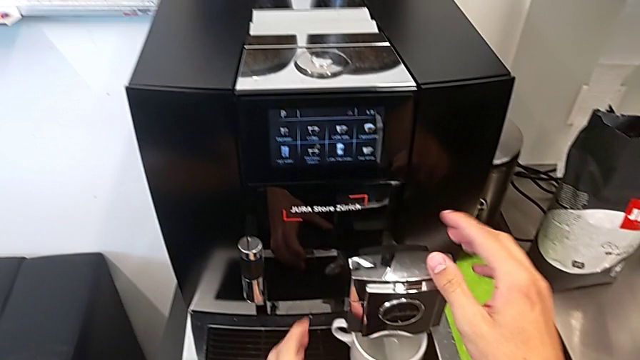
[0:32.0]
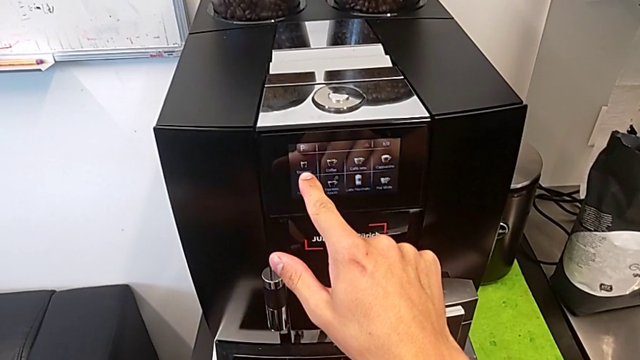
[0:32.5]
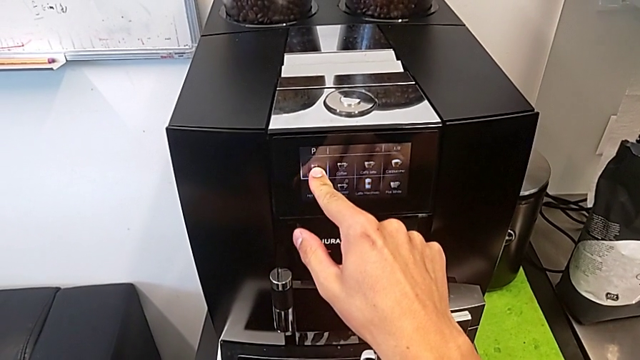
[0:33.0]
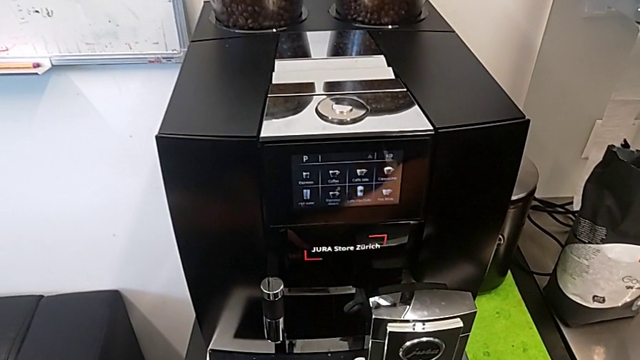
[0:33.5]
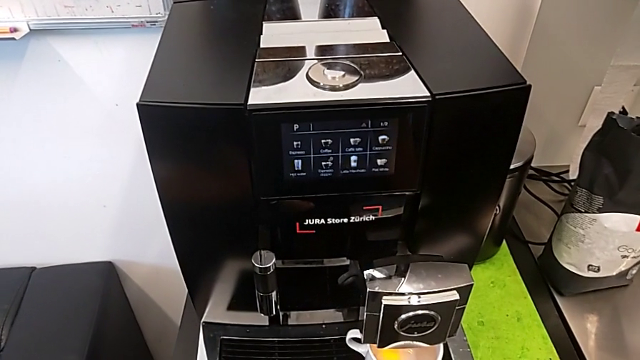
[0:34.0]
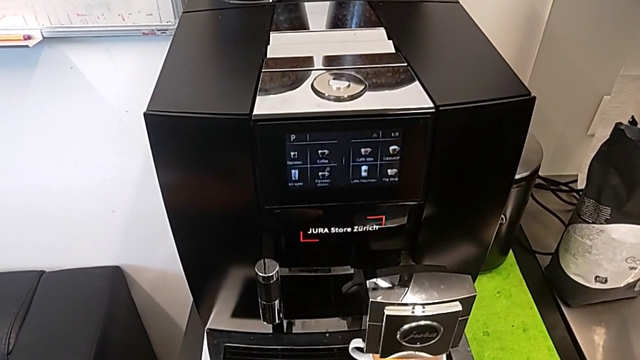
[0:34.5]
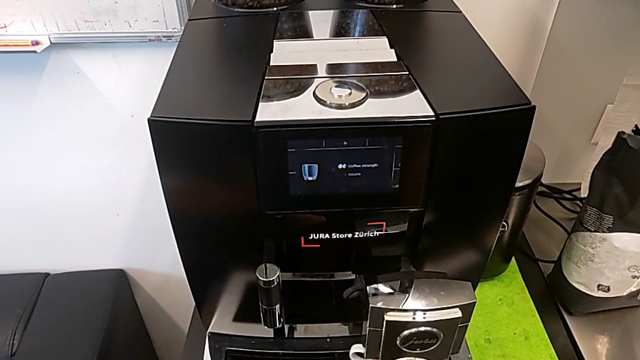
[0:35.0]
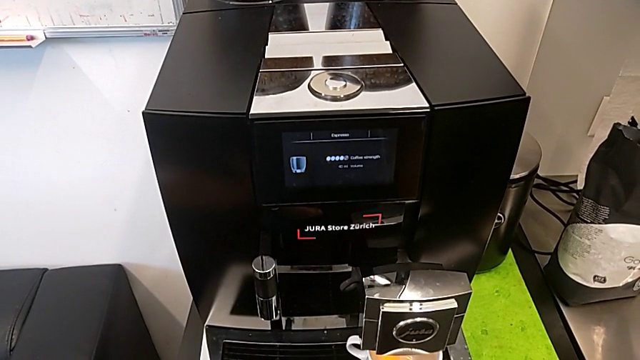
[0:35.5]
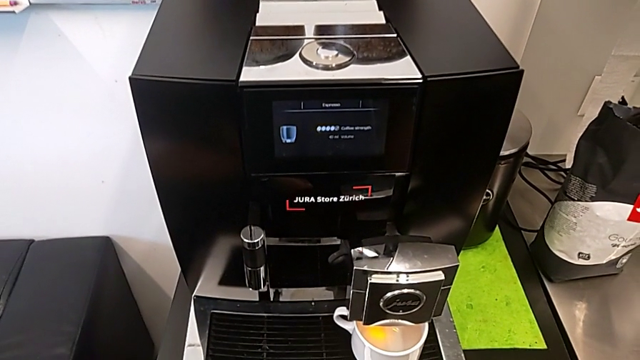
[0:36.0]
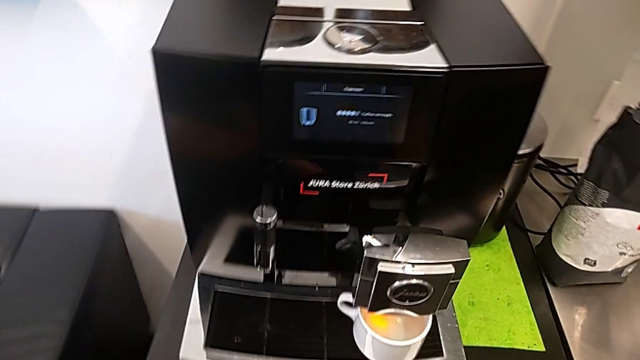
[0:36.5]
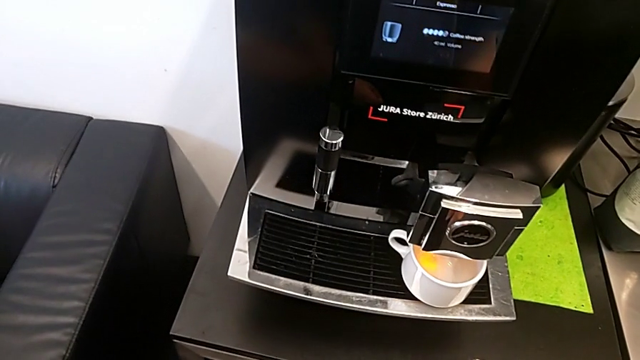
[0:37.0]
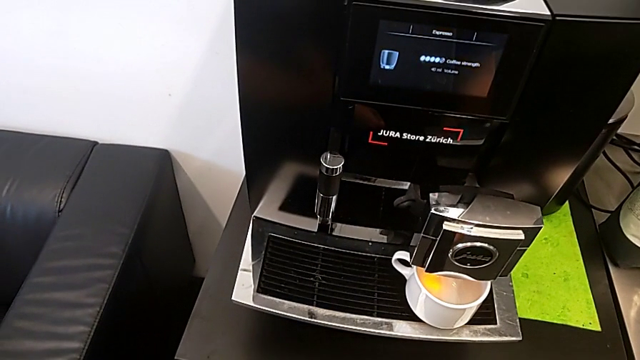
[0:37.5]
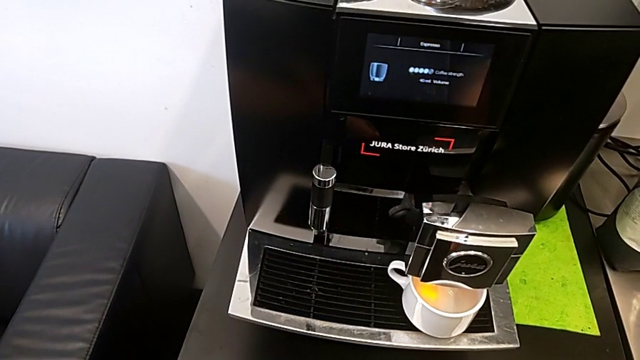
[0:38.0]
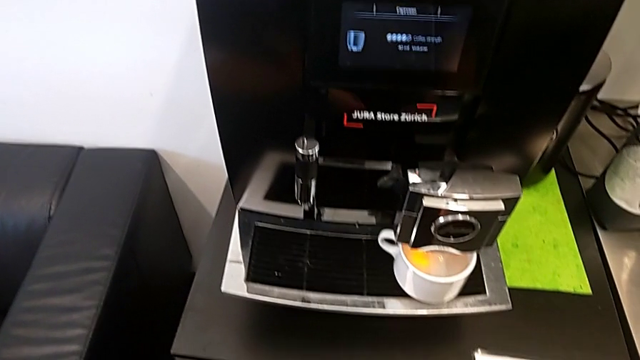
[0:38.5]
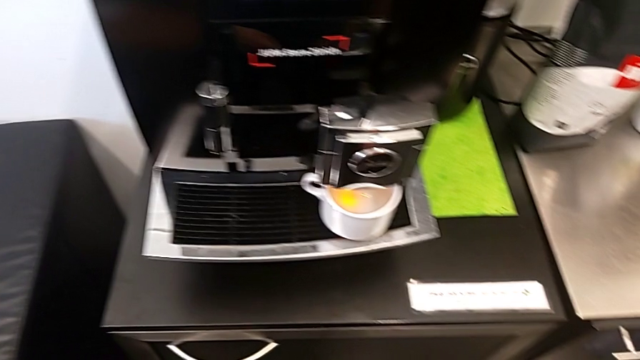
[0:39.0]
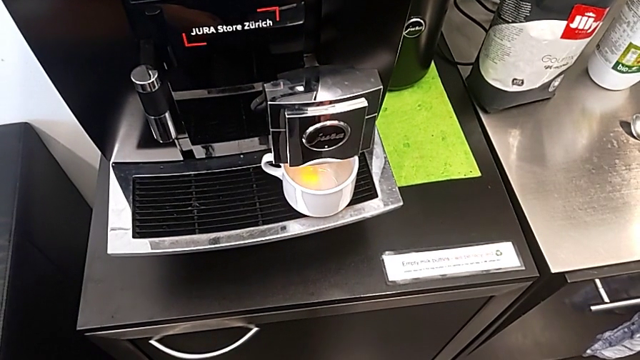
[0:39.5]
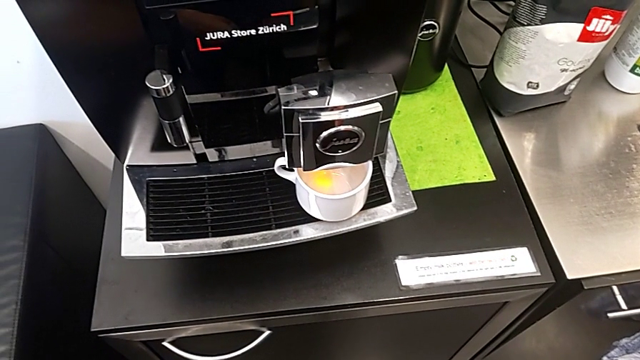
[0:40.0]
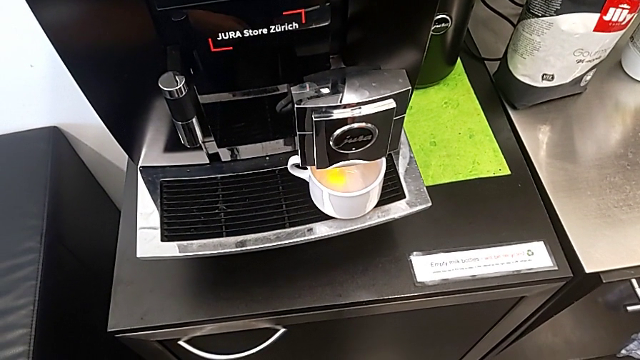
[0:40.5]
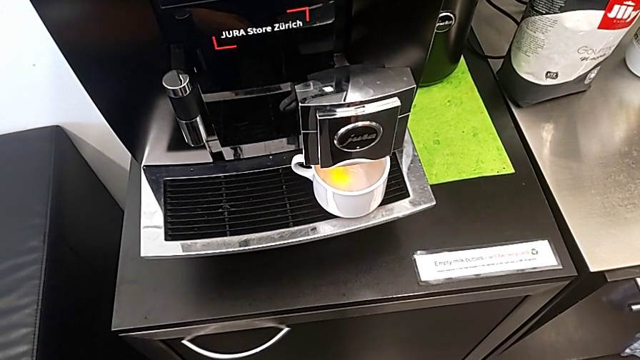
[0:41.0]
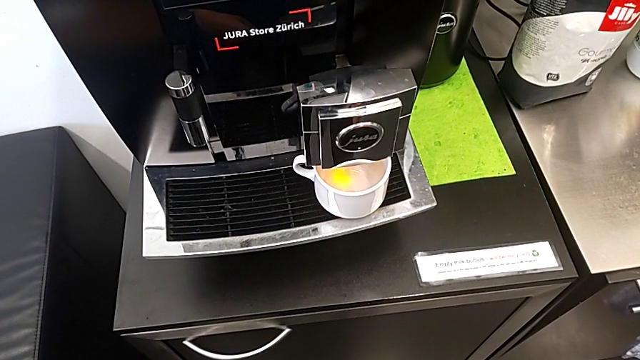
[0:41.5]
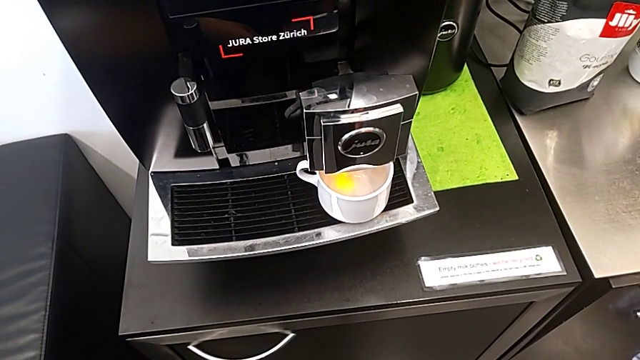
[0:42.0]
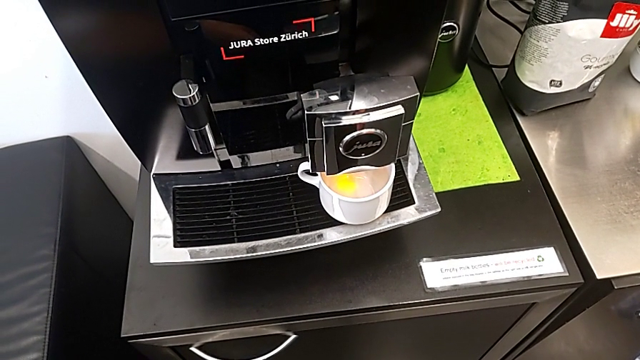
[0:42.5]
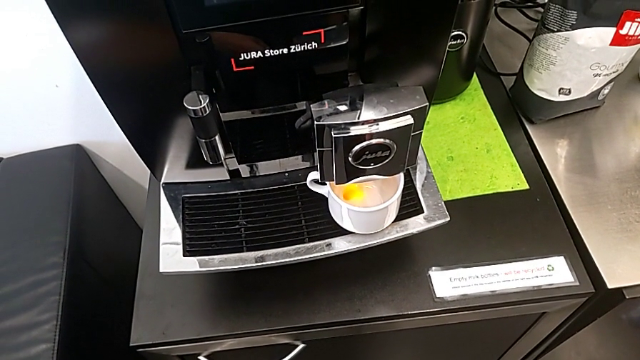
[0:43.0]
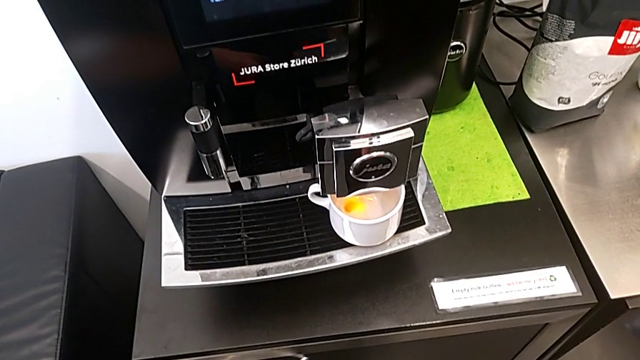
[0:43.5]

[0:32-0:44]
The camera wearer is brewing a cup of coffee. They press the touch screen.

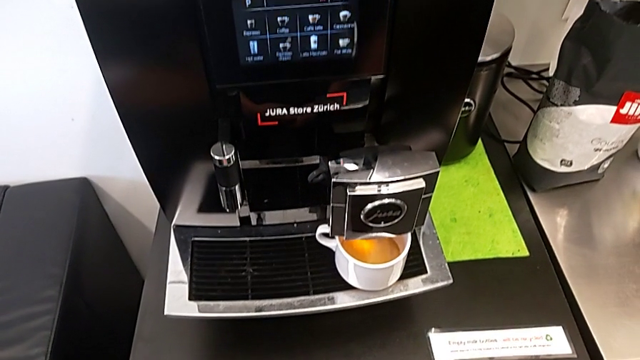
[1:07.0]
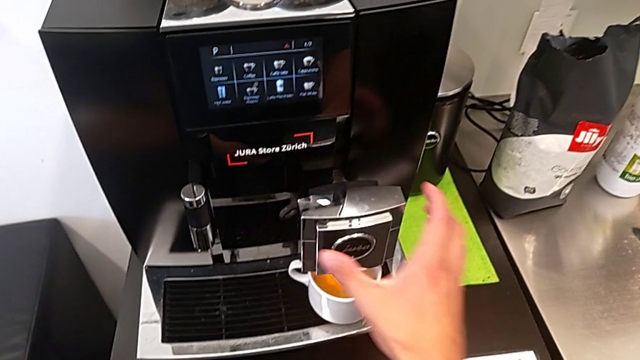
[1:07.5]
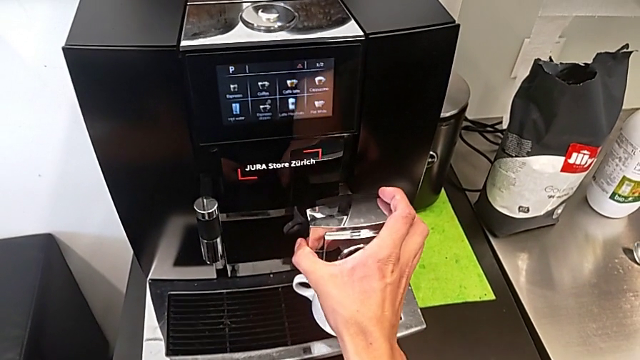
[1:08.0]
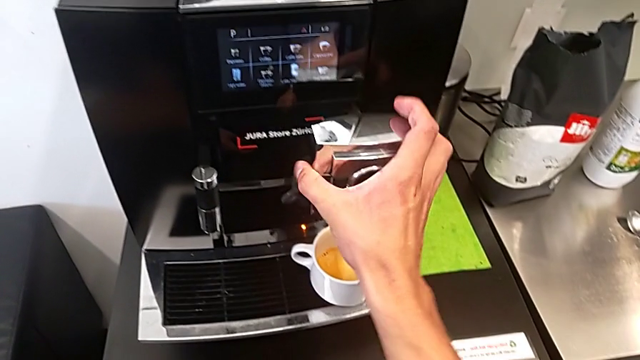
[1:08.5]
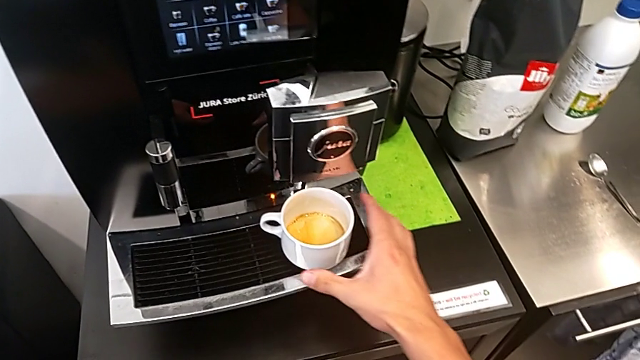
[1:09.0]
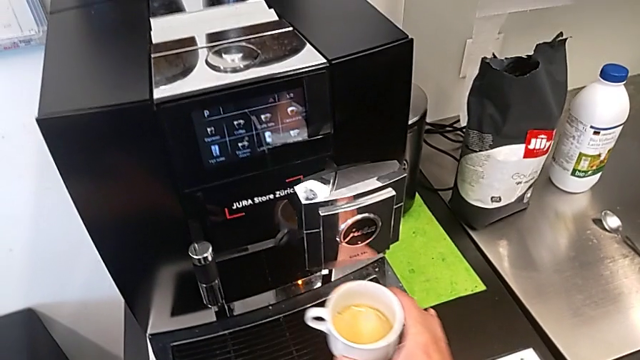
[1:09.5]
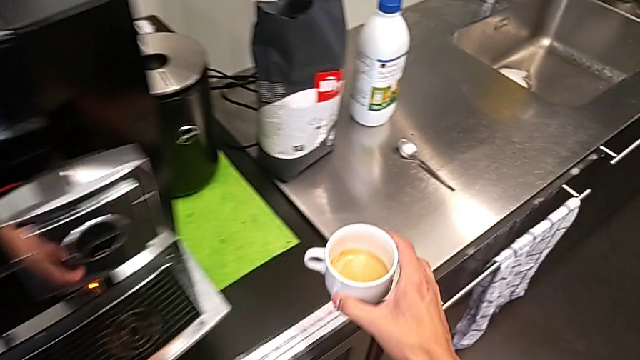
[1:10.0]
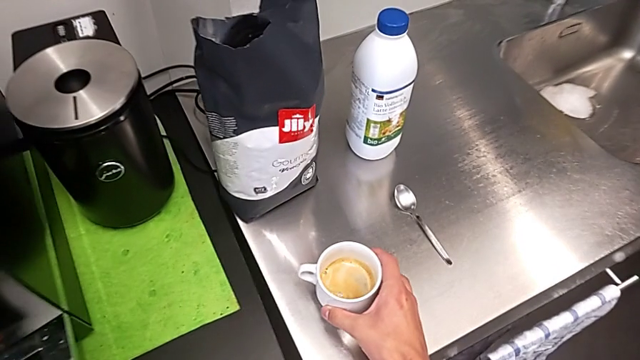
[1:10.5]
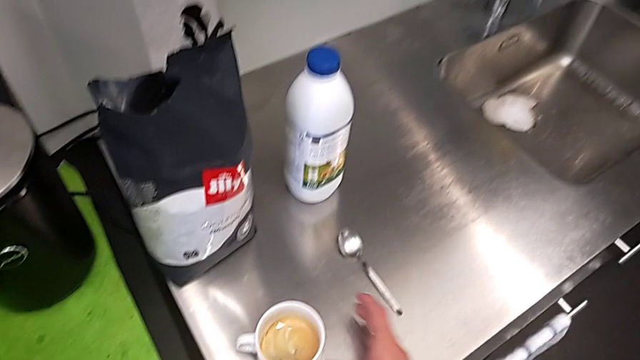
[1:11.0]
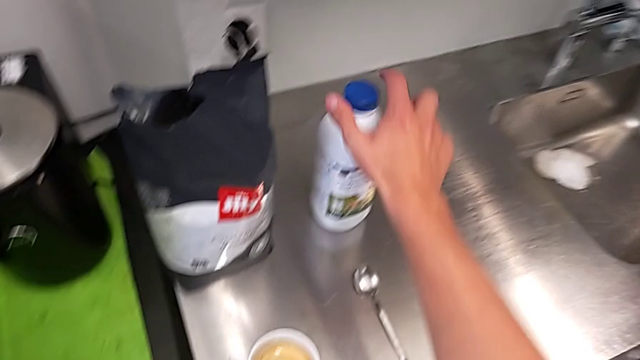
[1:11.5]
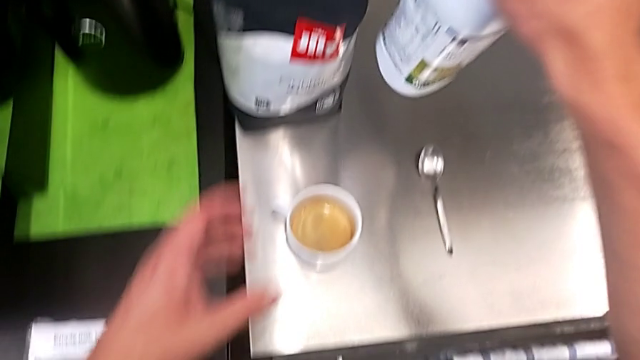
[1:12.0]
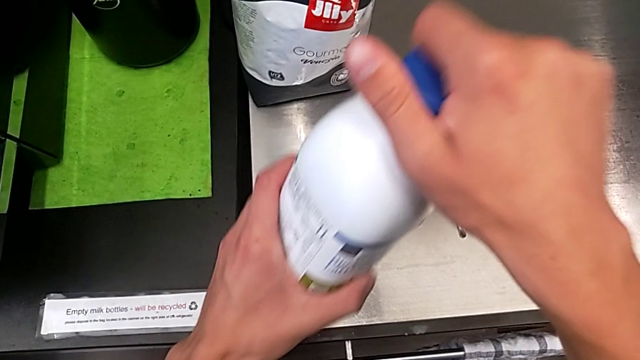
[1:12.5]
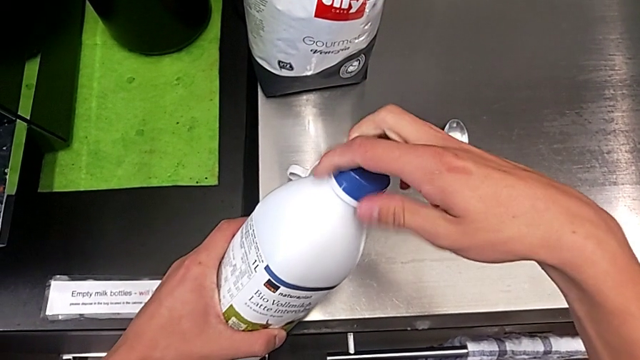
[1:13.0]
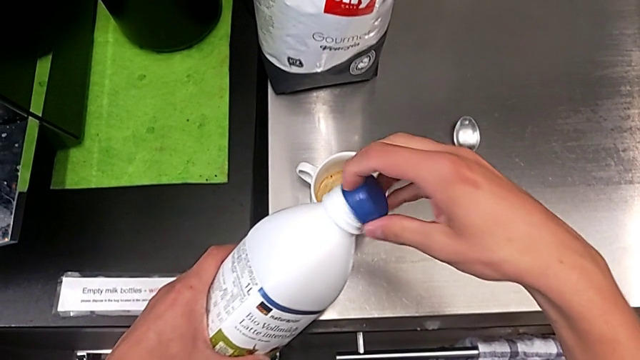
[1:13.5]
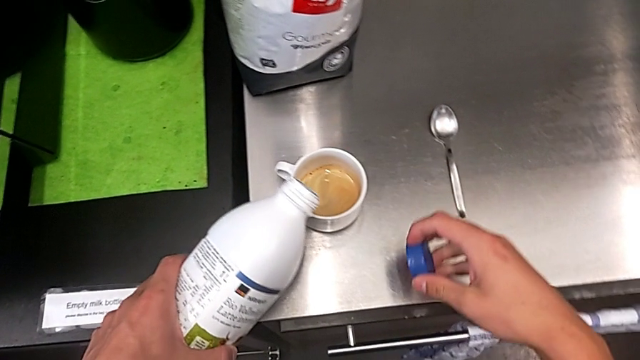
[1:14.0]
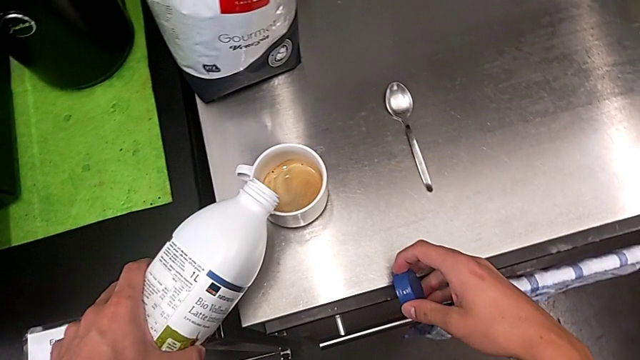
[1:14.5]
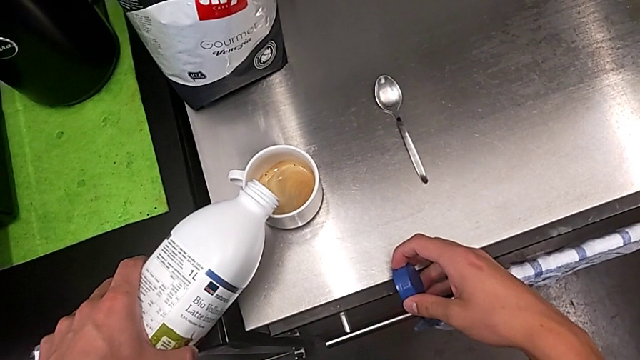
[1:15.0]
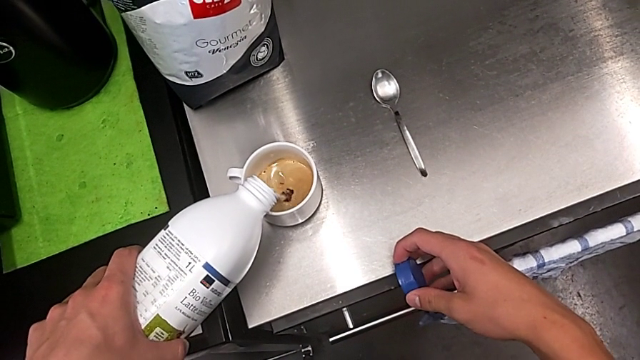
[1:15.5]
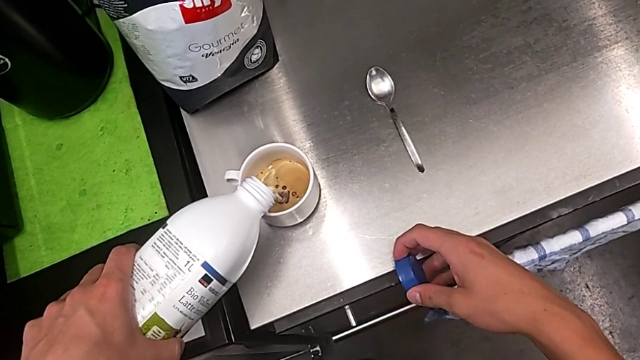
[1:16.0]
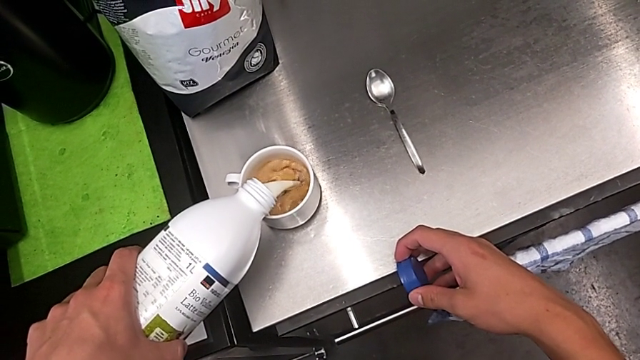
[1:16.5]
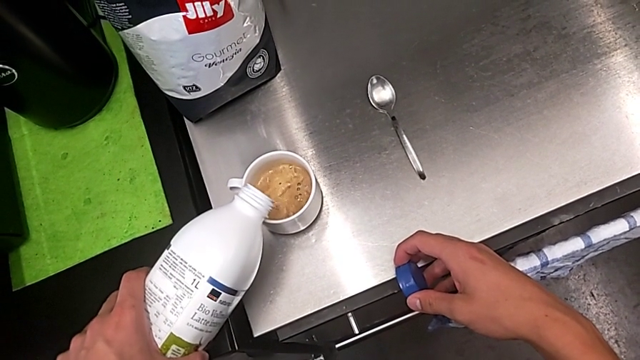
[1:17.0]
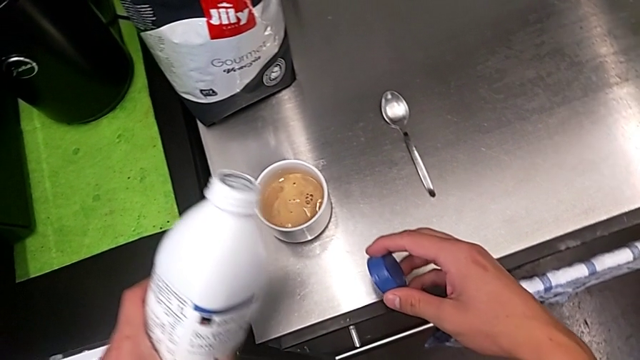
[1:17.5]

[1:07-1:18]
The camera wearer is adding milk to their coffee. They lift the dispenser twice, withdraw the cup, grab the milk, open the blue cup lid and pour the milk.
